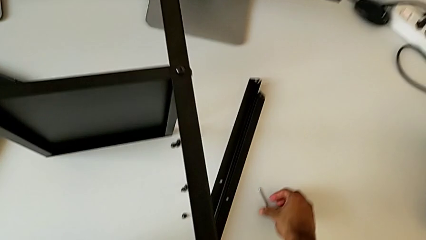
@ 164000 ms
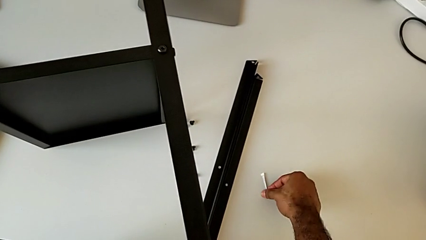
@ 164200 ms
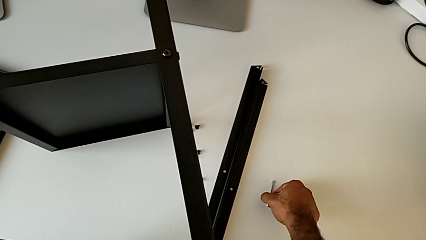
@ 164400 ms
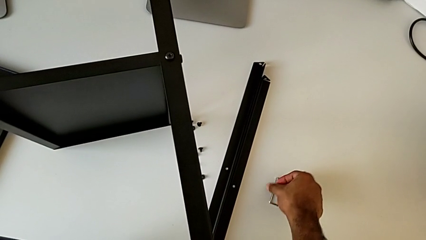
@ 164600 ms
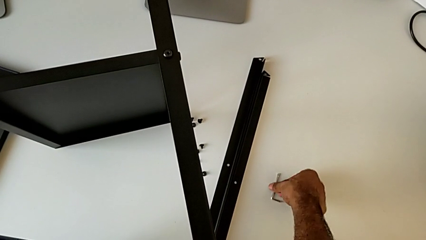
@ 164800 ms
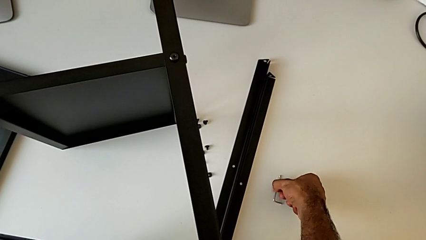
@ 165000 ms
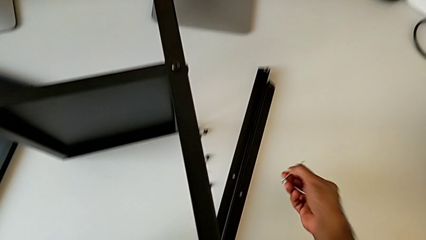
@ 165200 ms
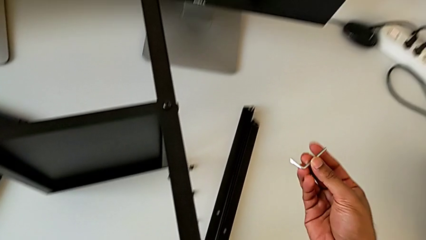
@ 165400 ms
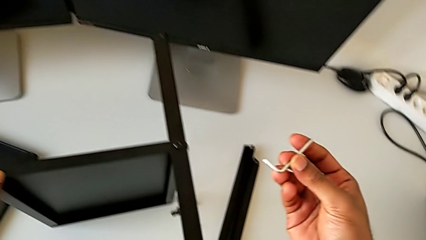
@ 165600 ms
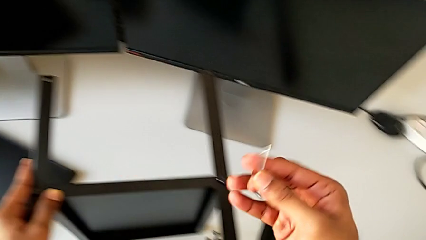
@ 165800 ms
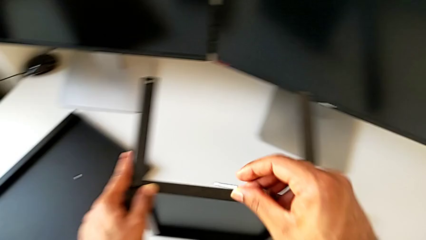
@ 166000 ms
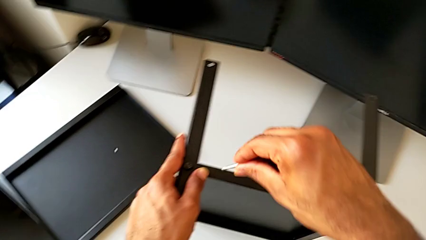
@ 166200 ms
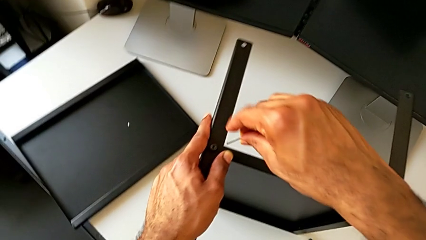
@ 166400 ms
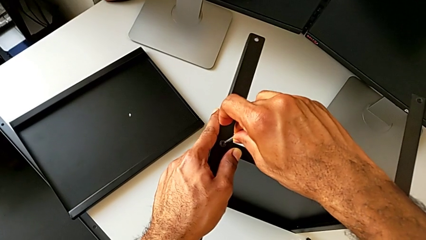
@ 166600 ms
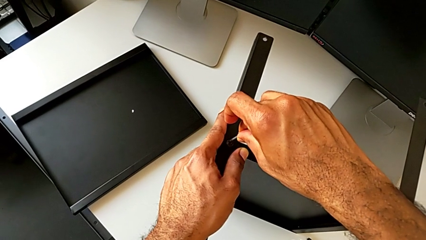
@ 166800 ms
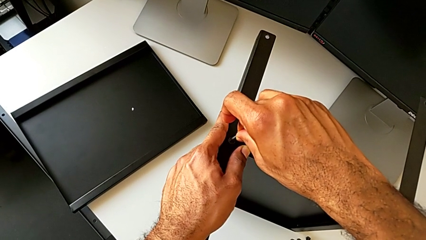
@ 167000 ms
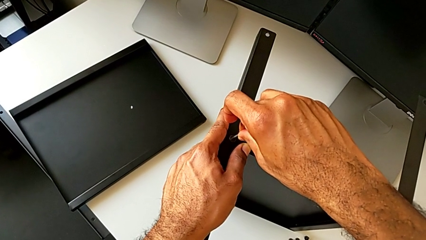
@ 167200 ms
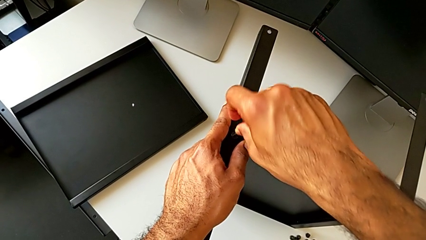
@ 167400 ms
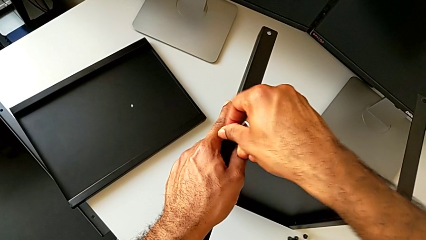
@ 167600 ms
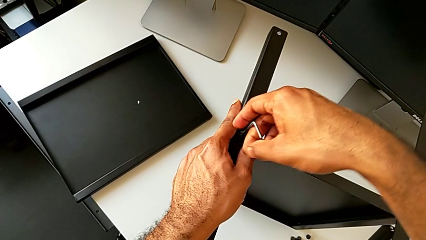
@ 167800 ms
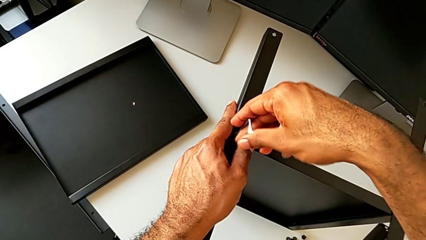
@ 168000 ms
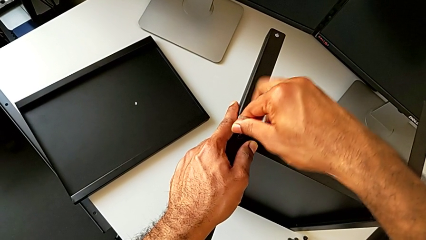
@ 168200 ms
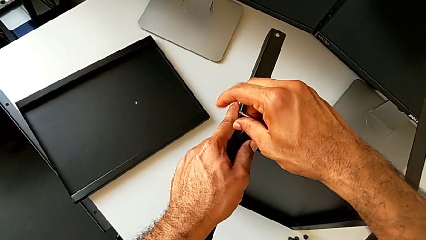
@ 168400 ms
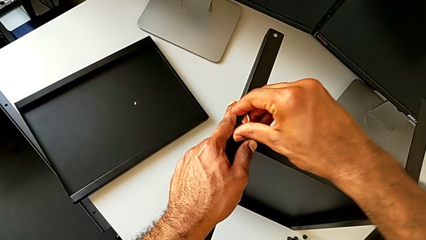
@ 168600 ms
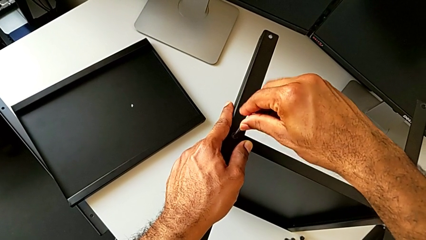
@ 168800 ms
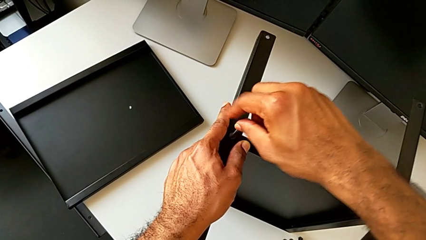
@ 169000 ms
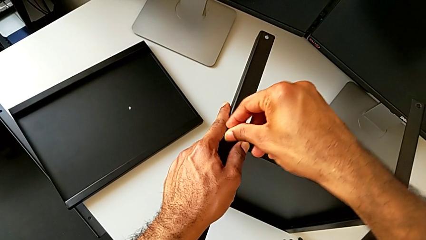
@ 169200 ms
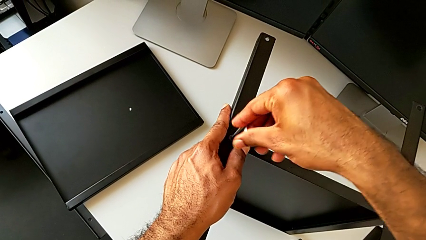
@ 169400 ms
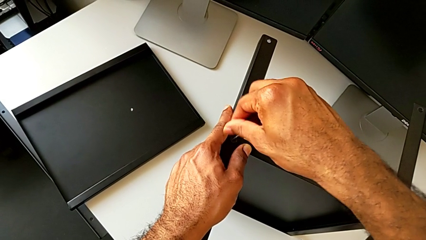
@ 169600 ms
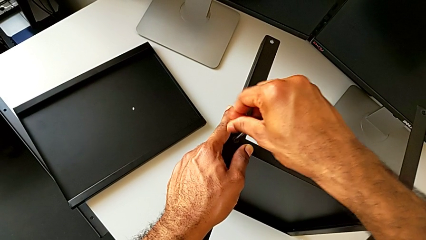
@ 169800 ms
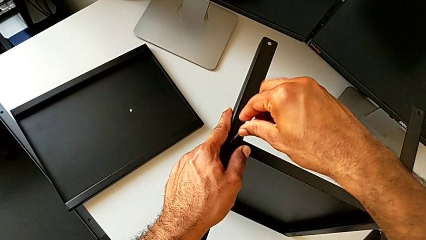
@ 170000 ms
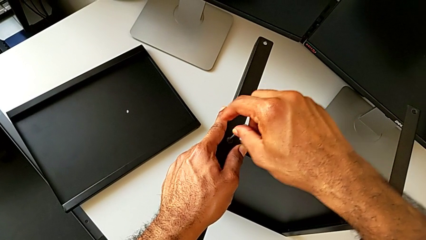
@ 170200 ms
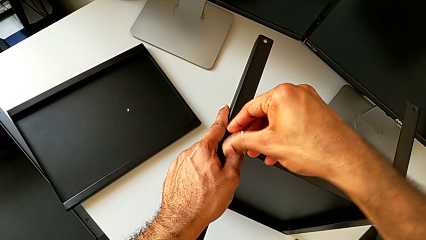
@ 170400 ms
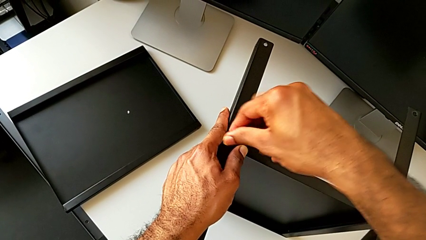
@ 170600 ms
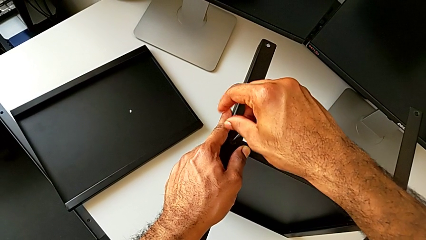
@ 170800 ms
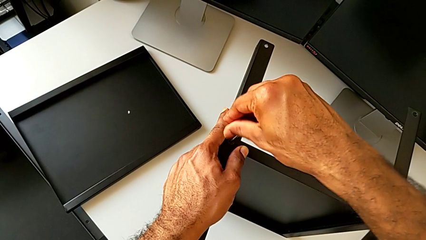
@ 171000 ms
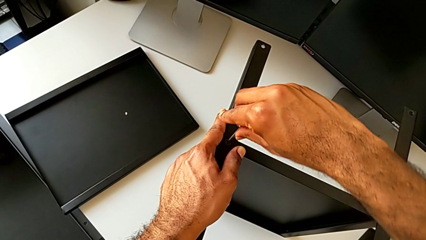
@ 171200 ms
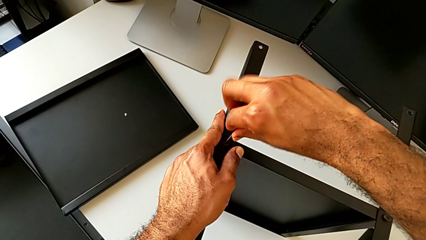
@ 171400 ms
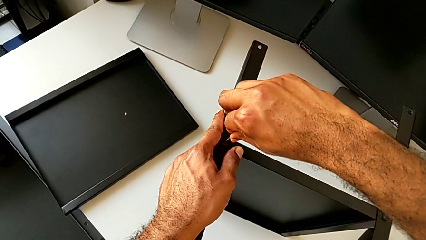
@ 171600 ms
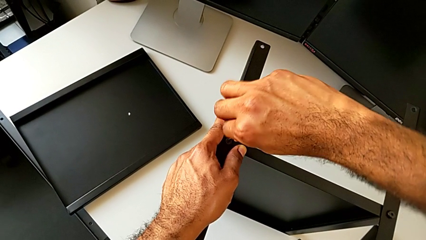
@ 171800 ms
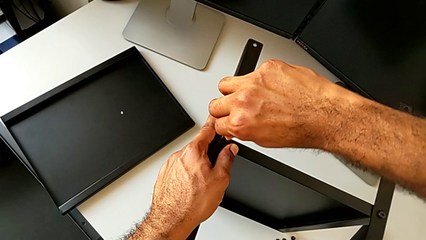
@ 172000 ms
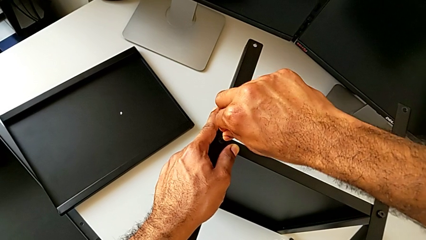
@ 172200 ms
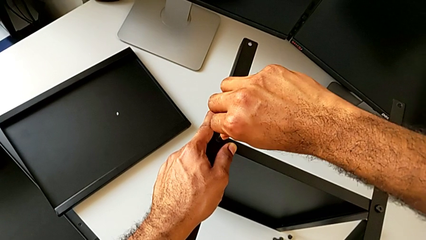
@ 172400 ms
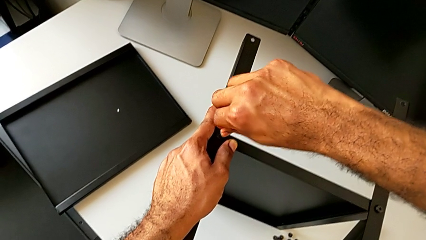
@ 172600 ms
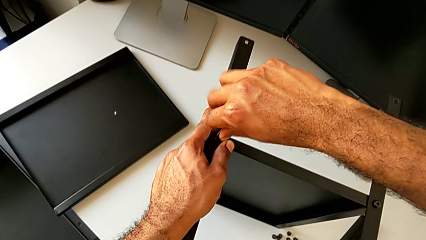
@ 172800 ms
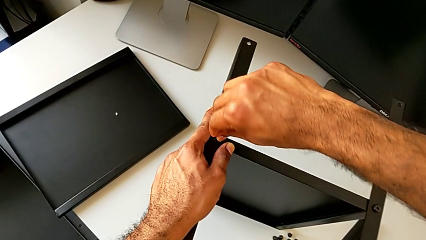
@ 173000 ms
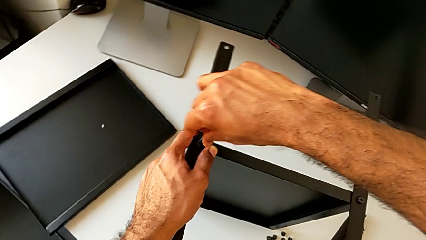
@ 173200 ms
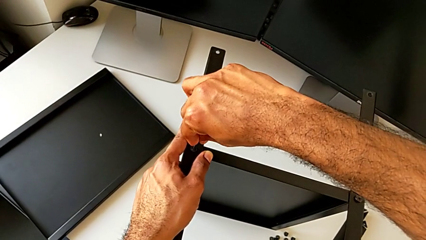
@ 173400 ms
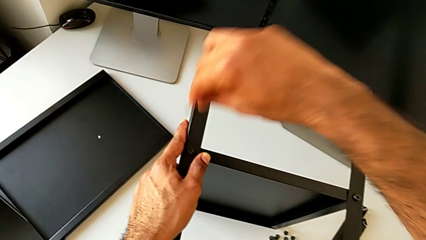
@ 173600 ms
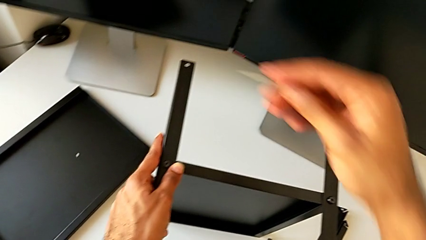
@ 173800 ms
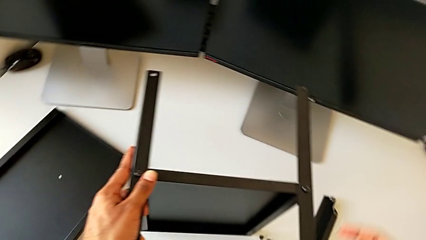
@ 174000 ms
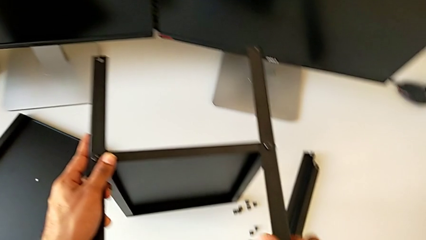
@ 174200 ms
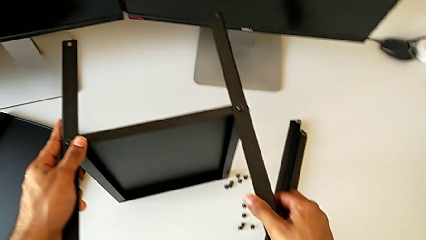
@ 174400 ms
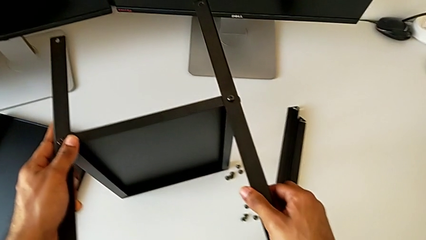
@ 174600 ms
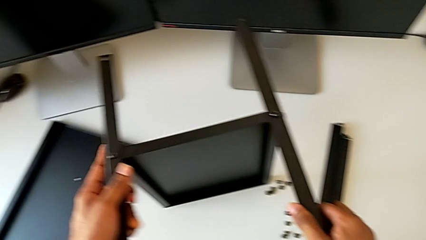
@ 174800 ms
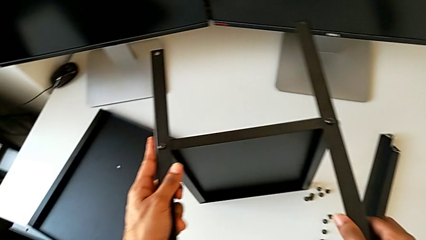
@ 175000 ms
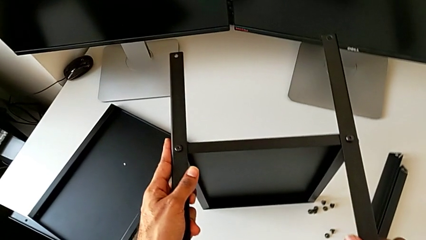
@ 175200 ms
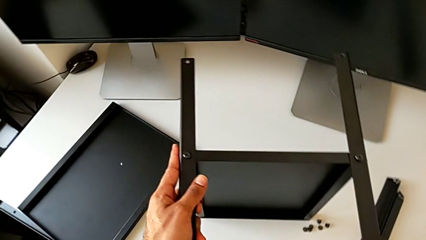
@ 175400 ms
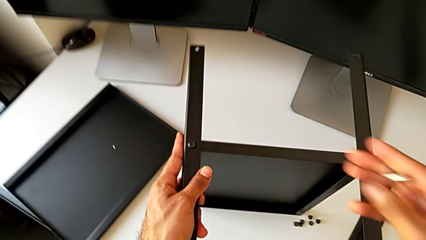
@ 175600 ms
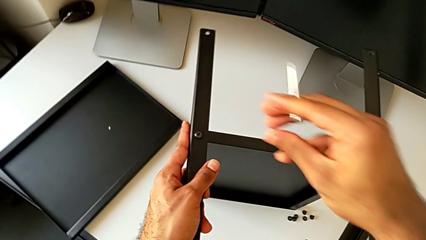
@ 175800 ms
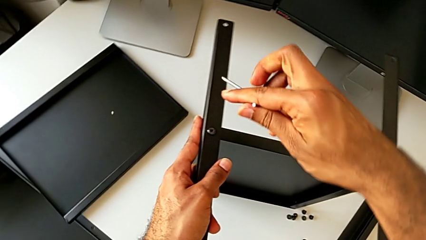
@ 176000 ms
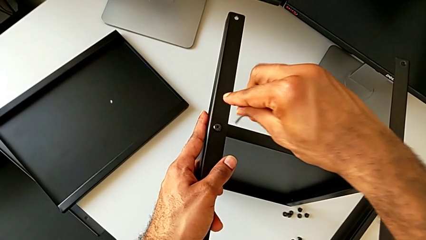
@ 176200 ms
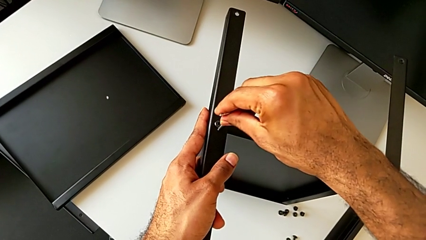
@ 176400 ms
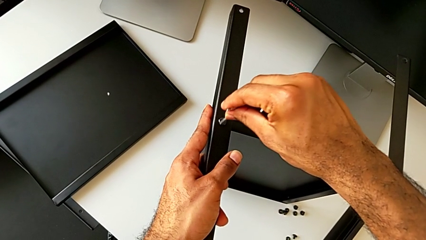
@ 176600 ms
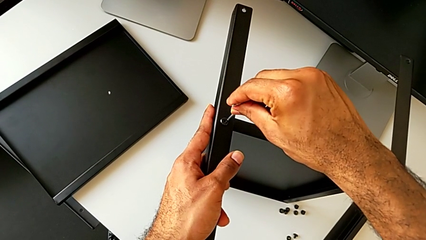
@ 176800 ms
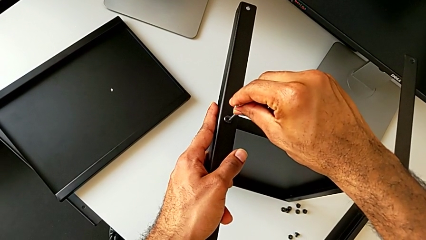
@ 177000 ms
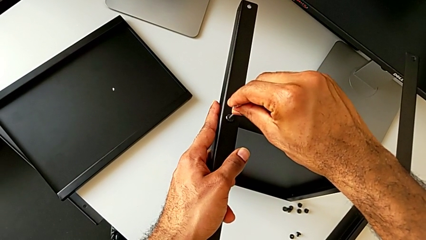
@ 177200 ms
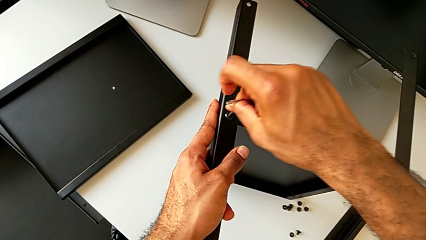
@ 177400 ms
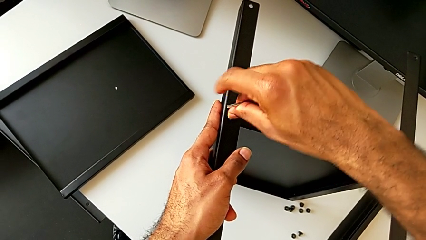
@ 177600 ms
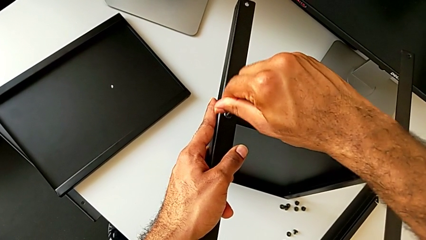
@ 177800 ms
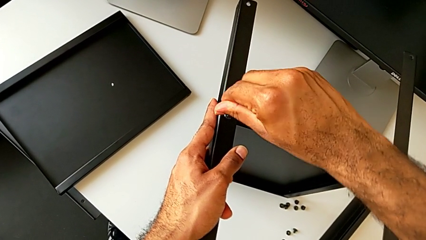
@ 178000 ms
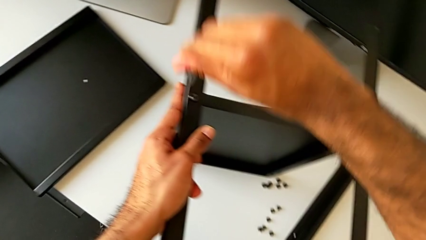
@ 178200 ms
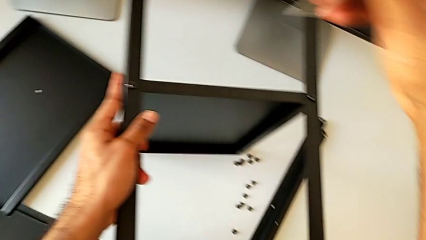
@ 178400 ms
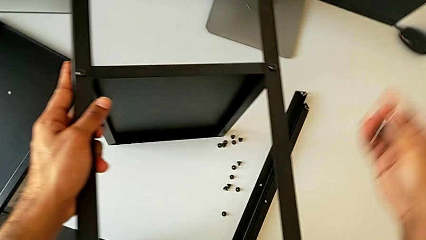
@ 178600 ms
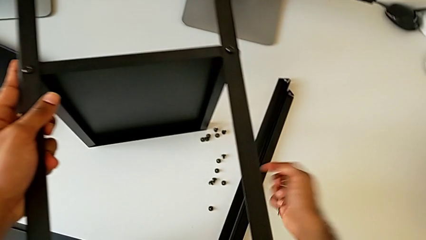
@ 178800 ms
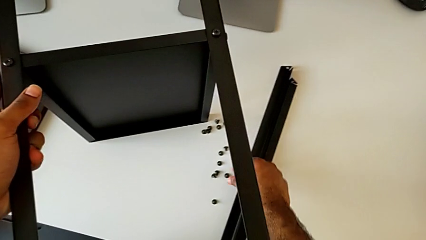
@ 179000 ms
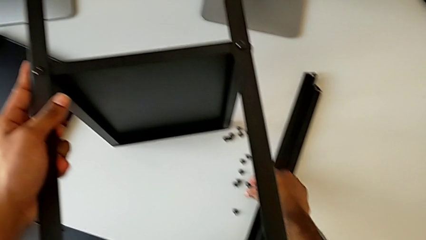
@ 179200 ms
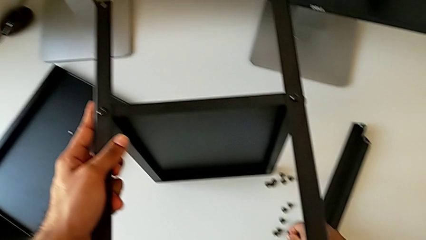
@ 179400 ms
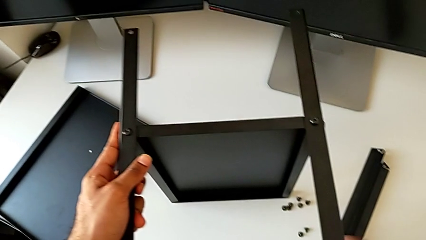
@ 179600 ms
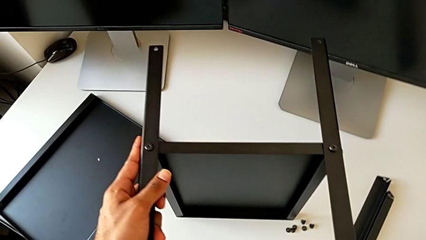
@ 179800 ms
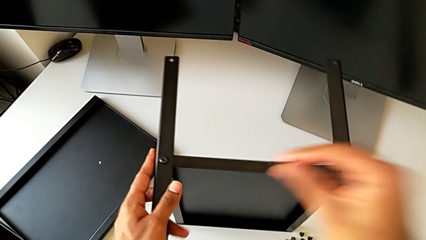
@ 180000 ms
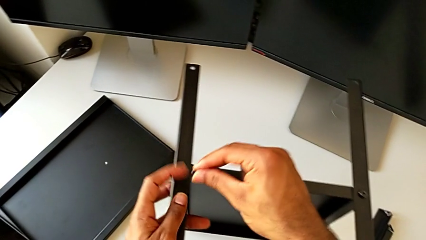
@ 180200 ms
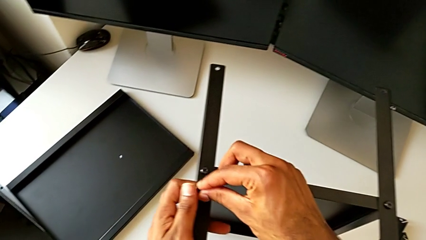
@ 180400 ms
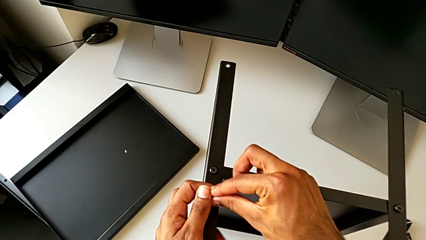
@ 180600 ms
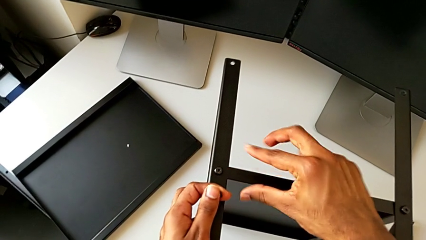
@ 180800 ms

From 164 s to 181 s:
The camera wearer is screwing the second leg to the bottom tray. They grab the Allen wrench, insert it, screw the hex socket head, withdraw the Allen wrench, inspect the leg, insert the Allen wrench, screw the hex socket head, withdraw the Allen wrench and grab the hex socket head twice.
